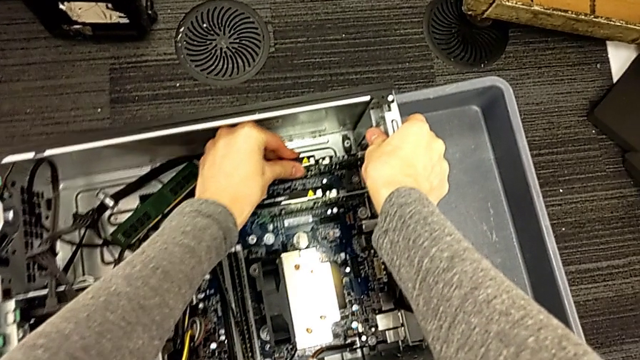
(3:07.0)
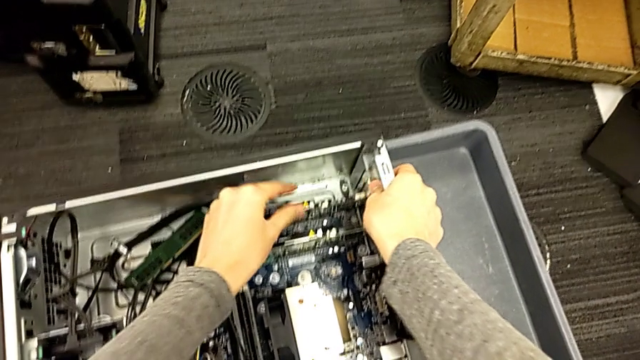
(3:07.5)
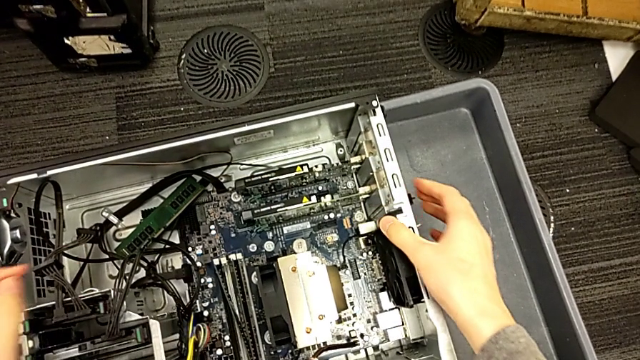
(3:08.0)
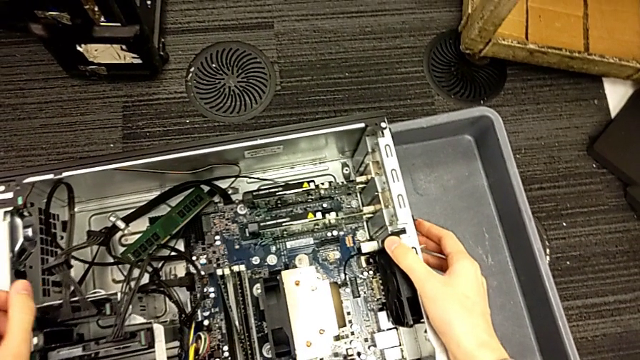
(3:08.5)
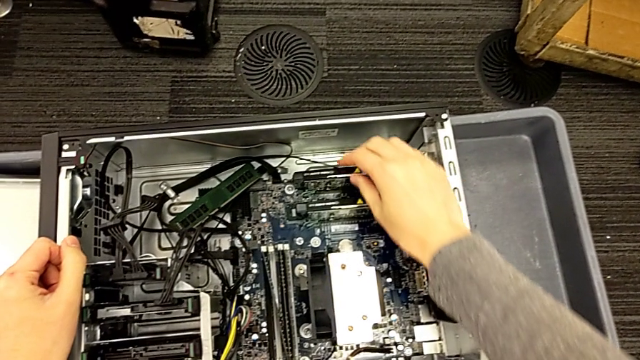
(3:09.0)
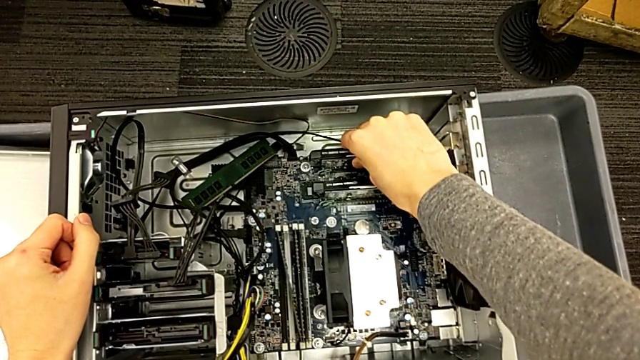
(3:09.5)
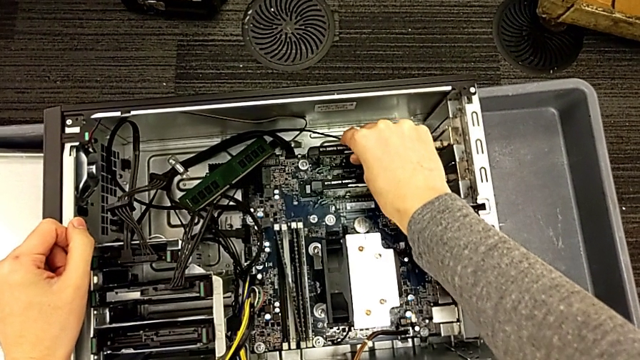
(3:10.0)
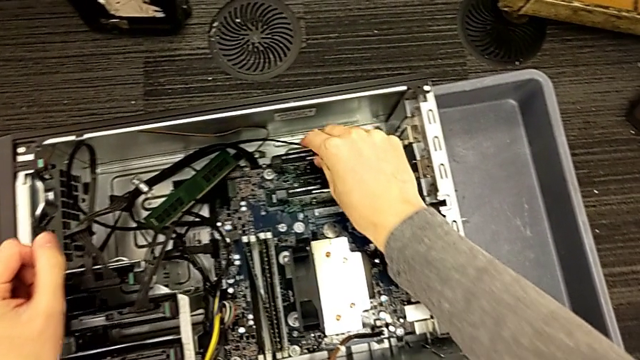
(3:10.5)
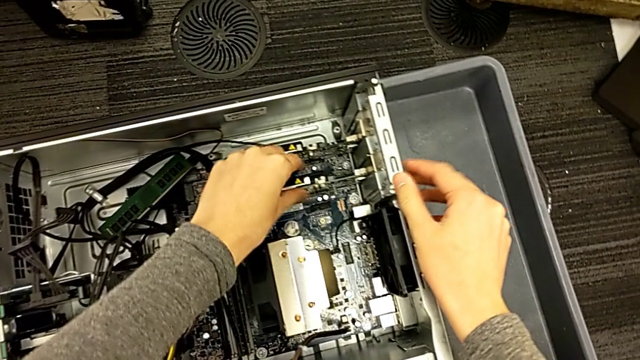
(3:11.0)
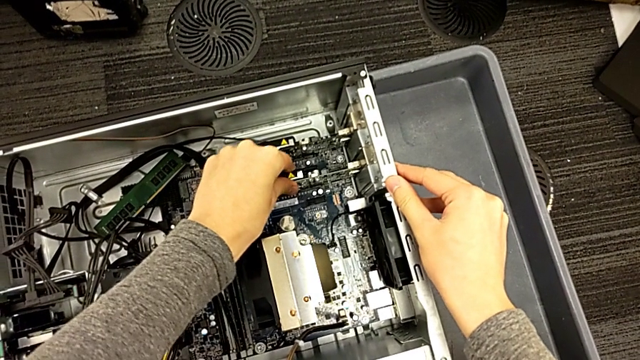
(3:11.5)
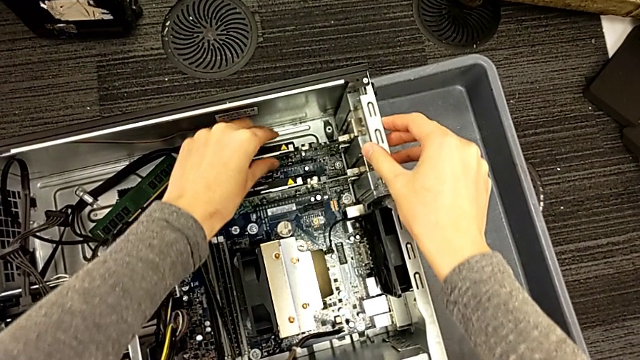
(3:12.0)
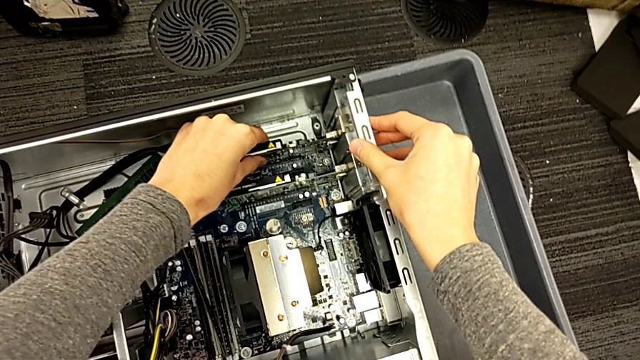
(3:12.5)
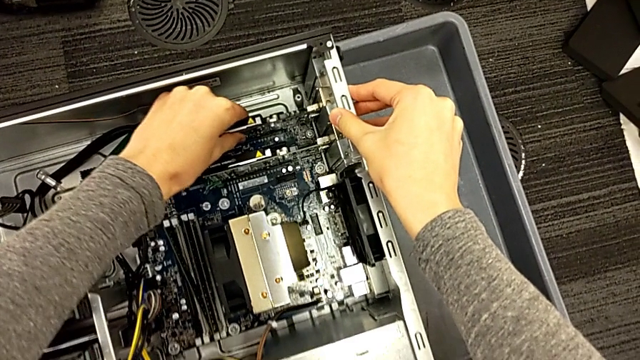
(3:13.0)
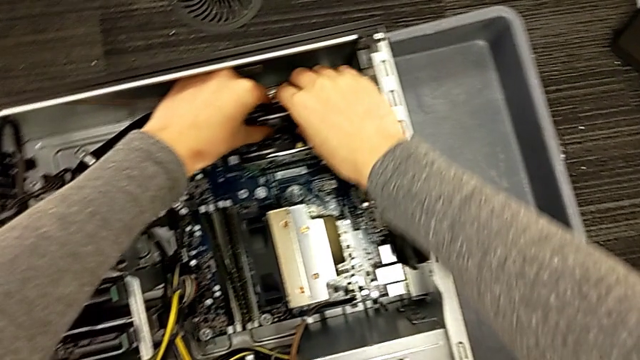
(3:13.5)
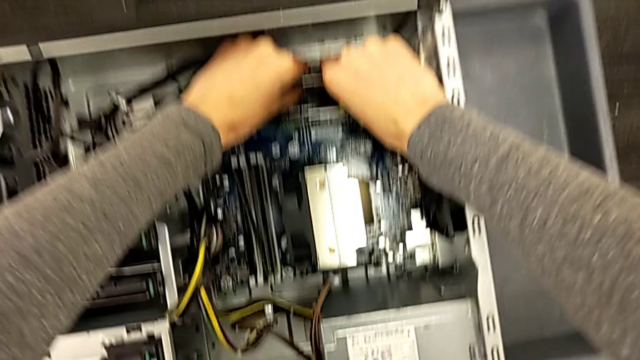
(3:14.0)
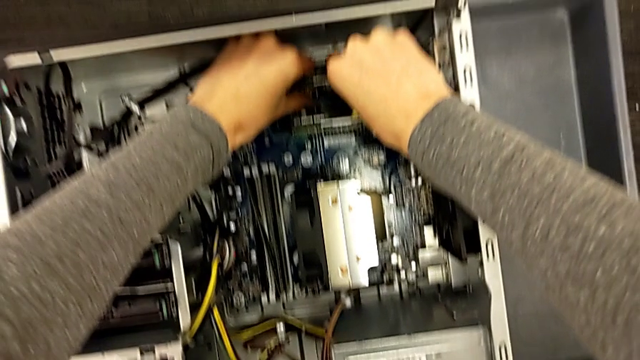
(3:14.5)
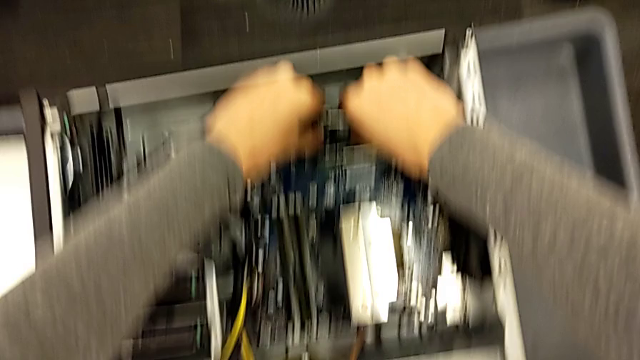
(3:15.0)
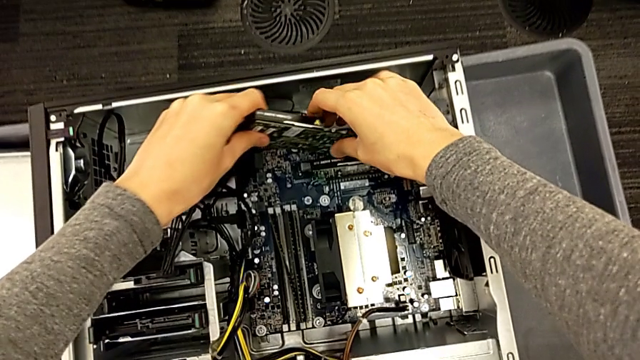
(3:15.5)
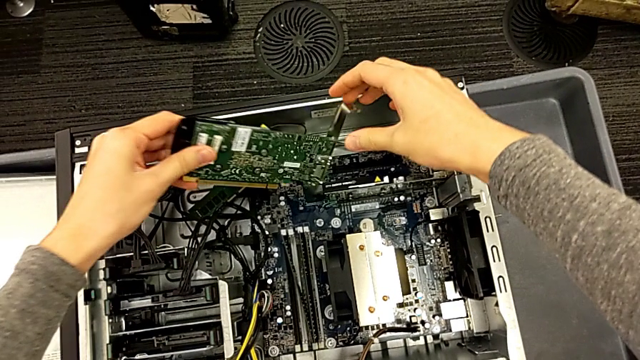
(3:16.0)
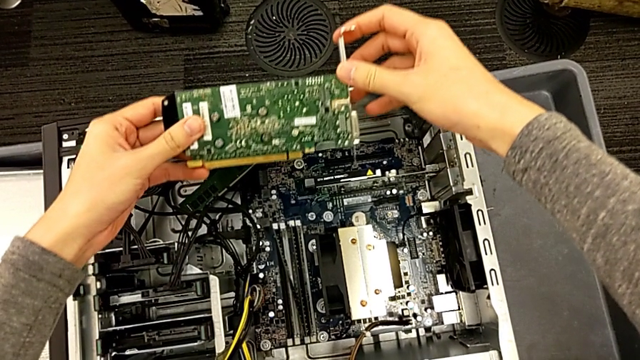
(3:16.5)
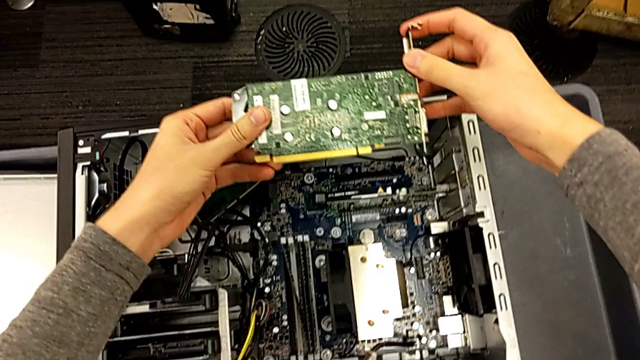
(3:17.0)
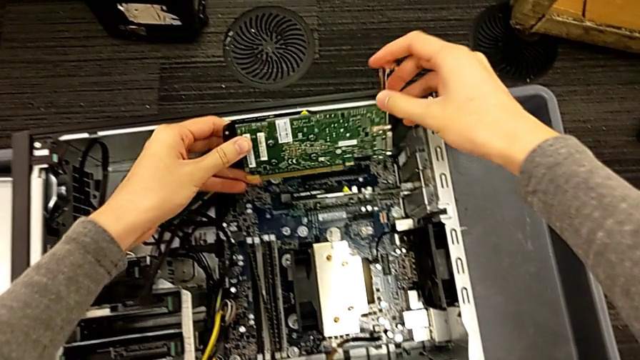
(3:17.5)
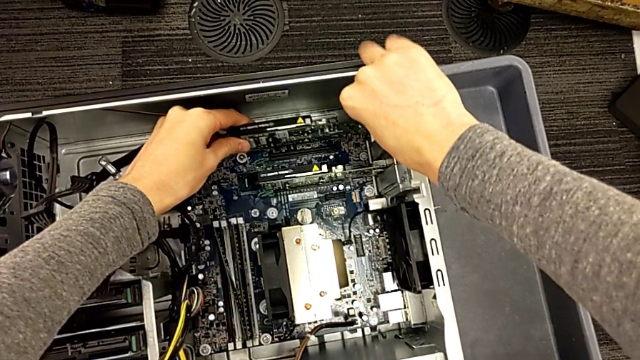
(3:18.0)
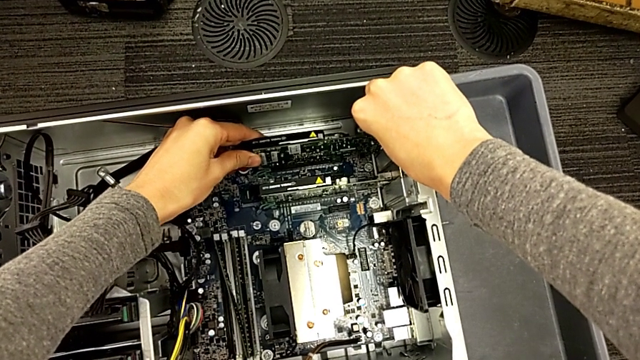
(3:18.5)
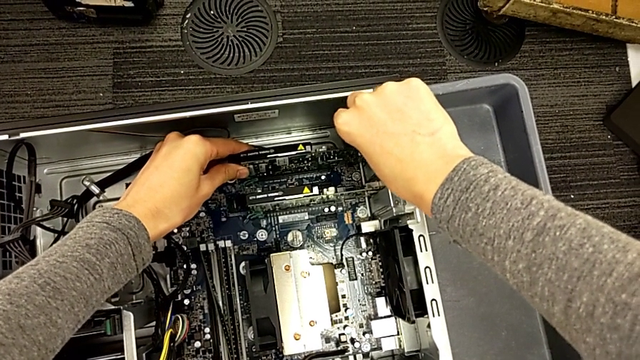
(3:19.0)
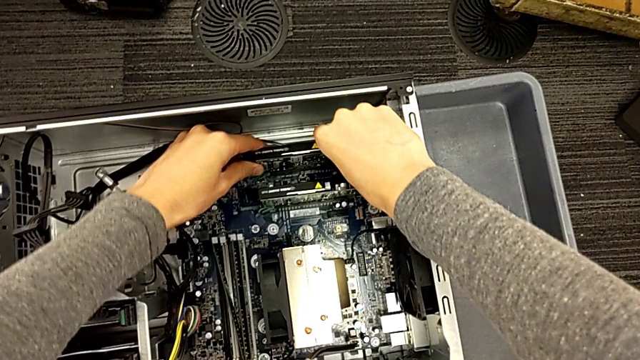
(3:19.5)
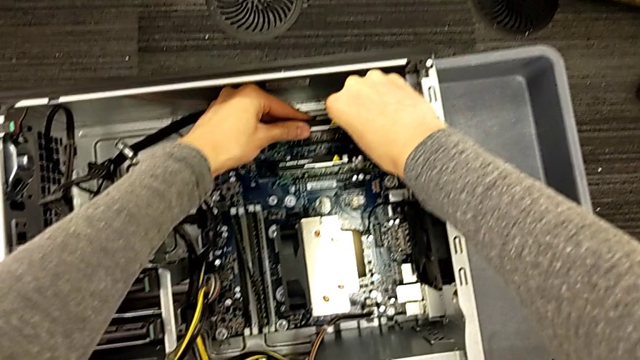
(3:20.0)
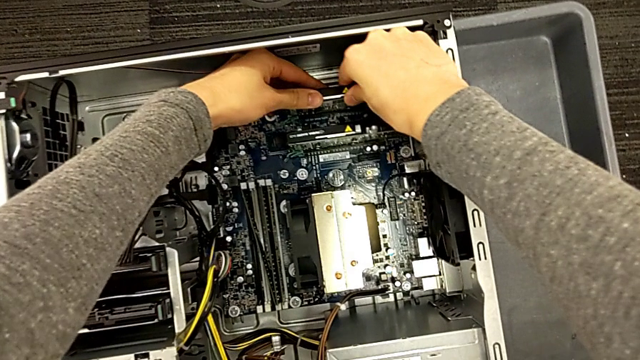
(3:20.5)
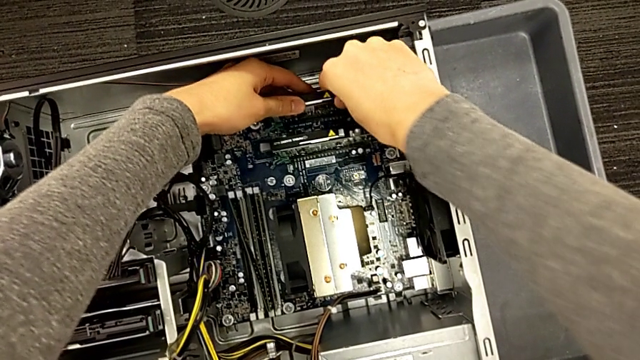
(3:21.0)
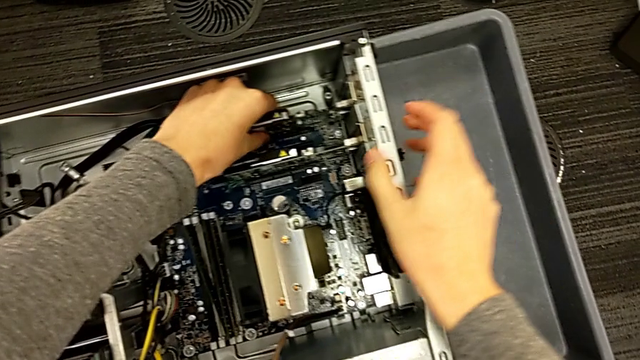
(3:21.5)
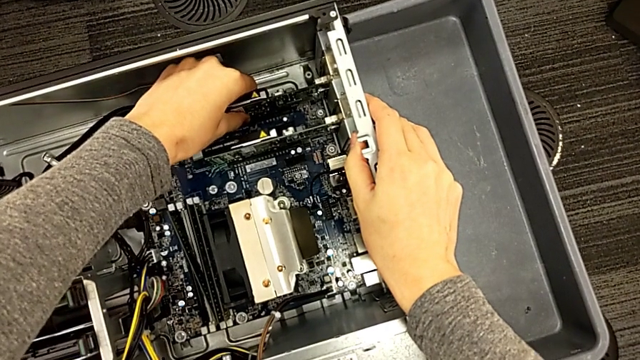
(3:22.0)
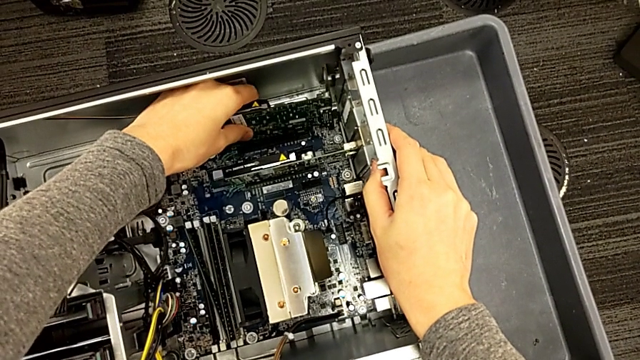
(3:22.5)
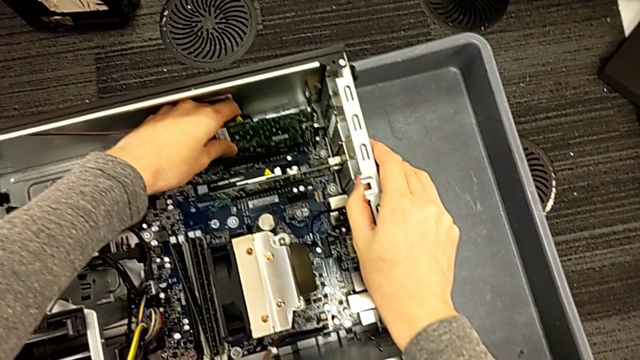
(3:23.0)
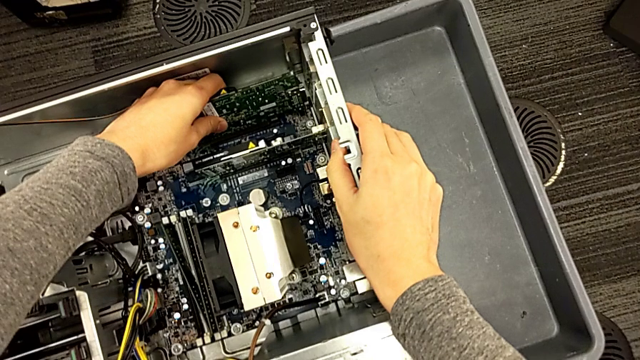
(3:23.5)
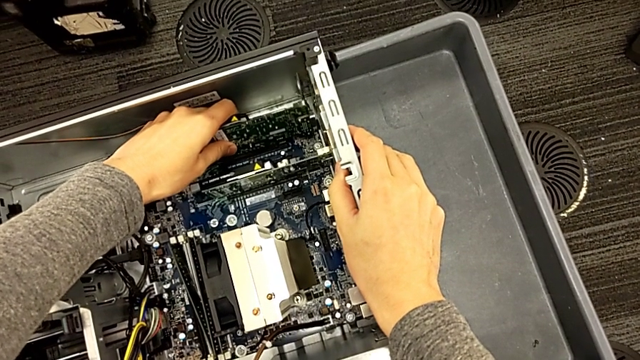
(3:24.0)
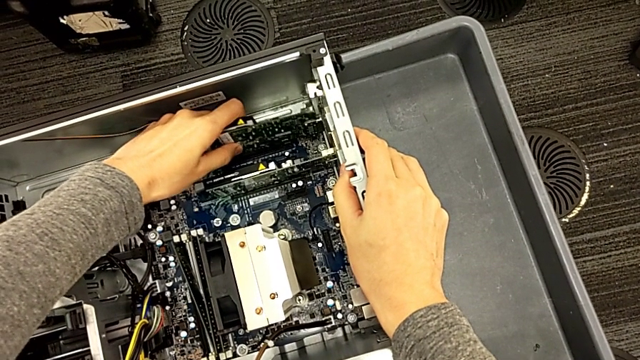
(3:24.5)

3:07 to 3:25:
The camera wearer is inserting the graphic cards into the slots. They push the position graphic card, withdraw the first graphic card and assemble it.

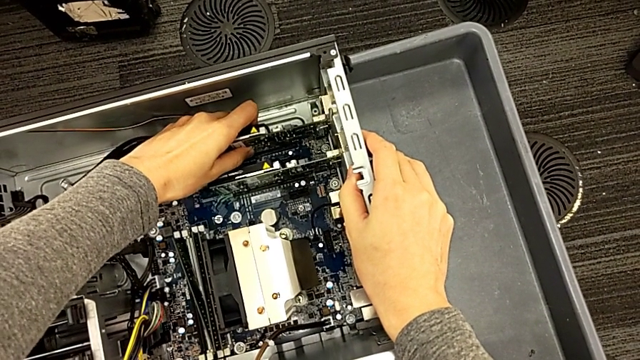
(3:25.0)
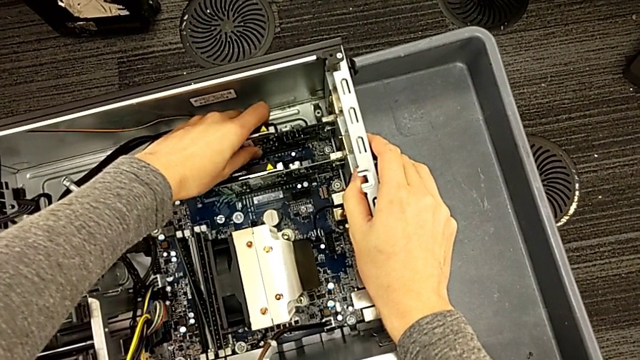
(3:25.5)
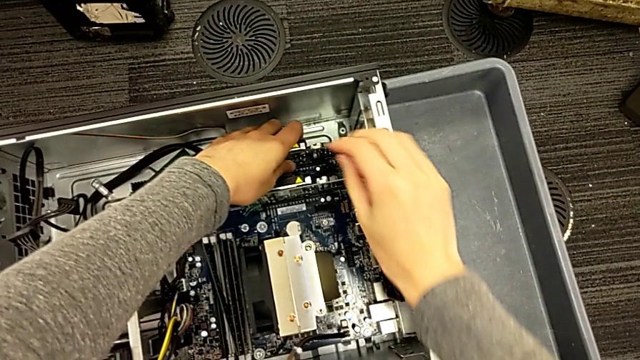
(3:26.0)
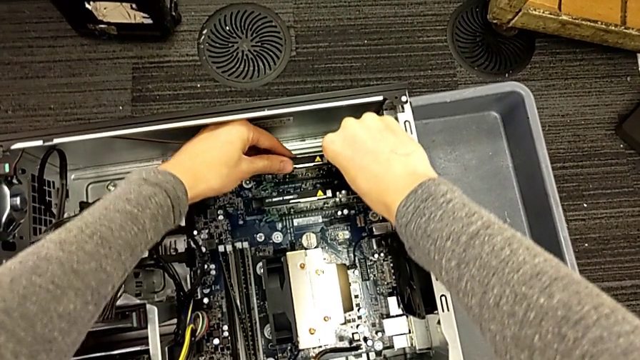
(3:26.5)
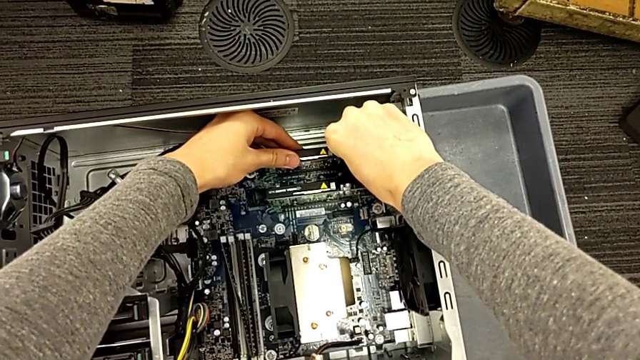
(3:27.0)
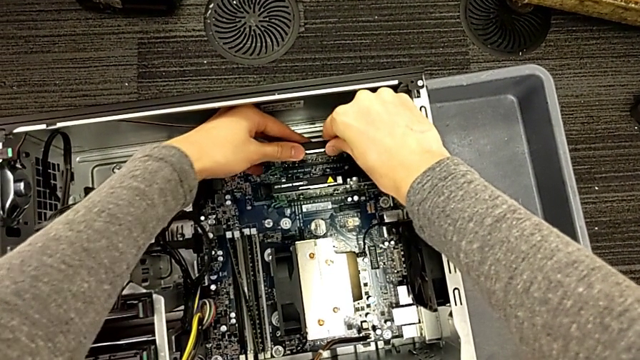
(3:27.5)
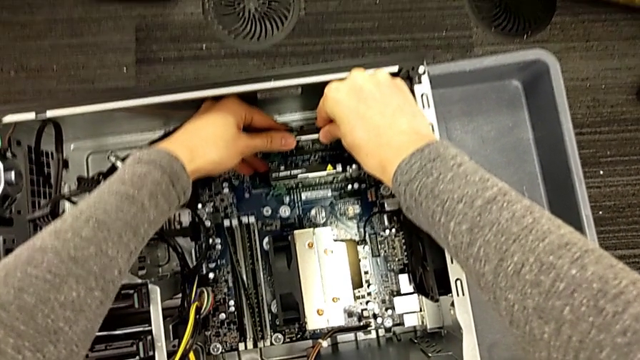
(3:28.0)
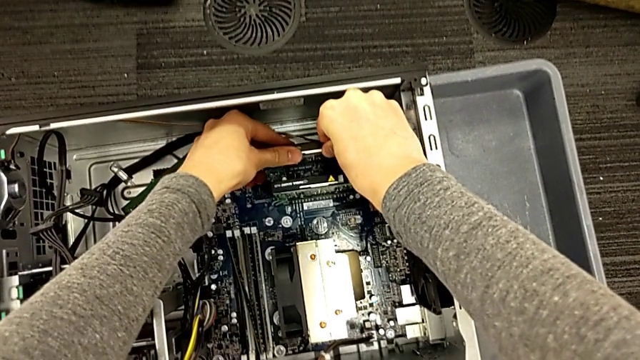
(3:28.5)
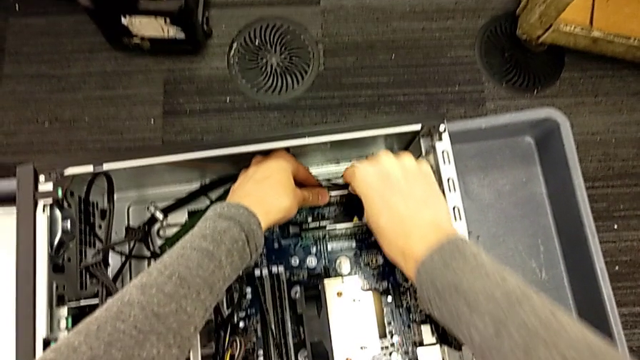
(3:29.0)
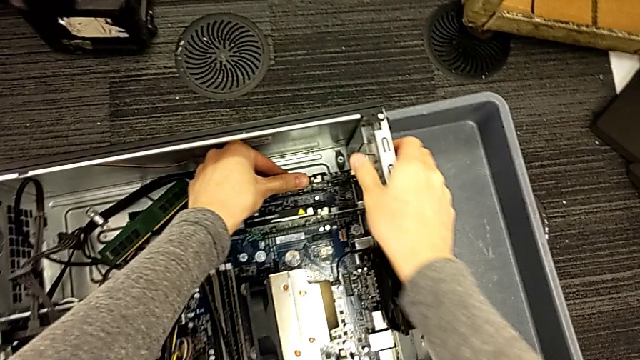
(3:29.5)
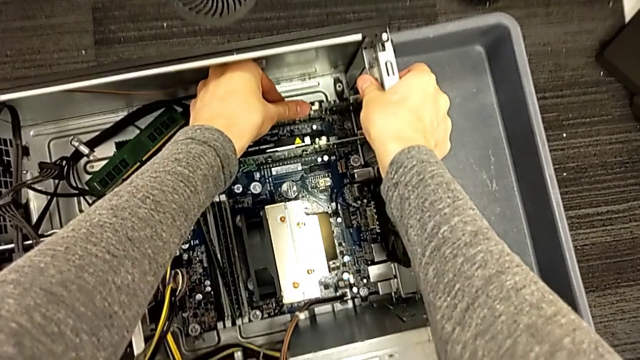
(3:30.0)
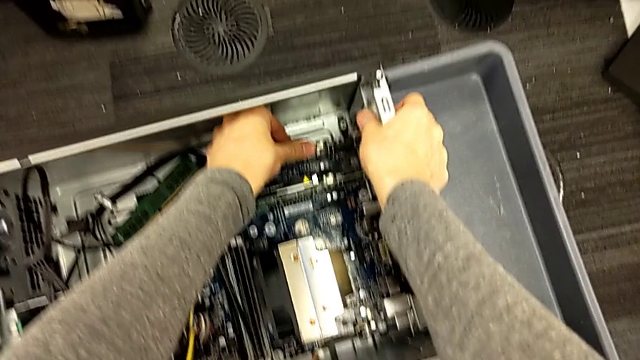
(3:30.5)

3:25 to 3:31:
The camera wearer is locking their computer tabs. They begin to push the first graphic card.
